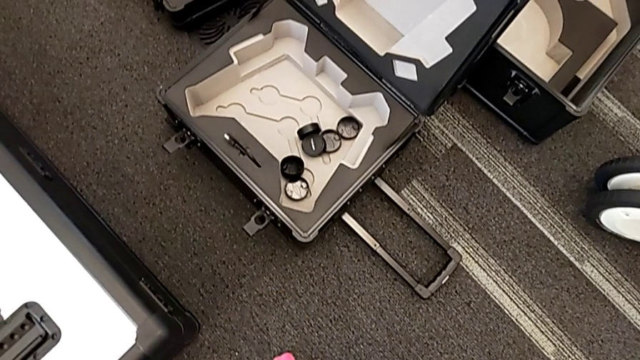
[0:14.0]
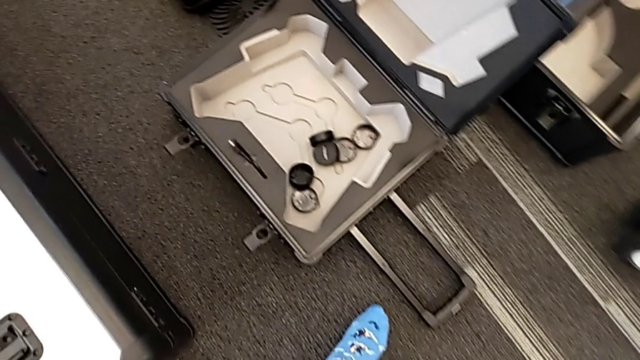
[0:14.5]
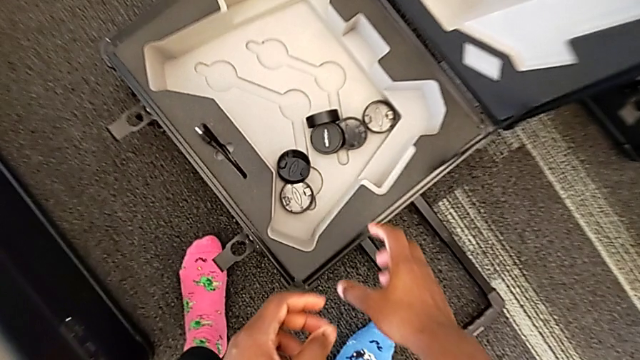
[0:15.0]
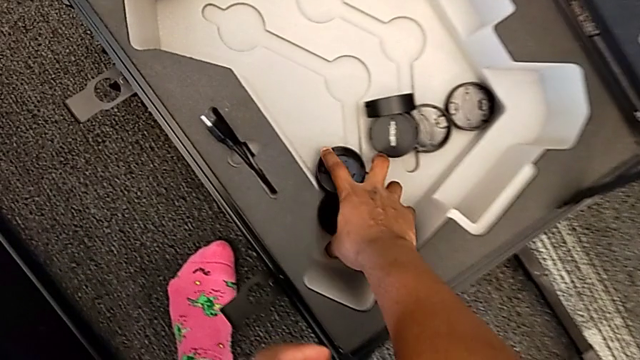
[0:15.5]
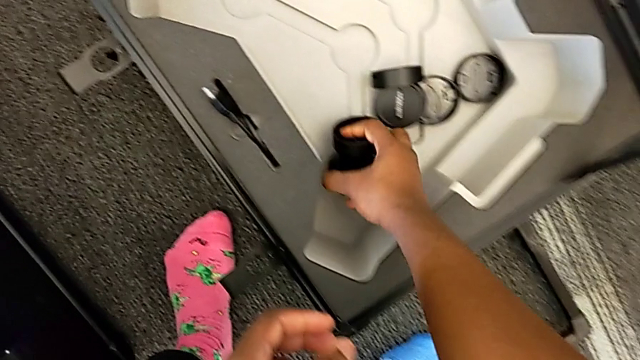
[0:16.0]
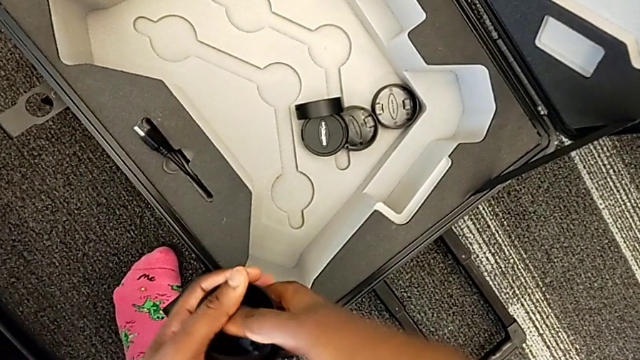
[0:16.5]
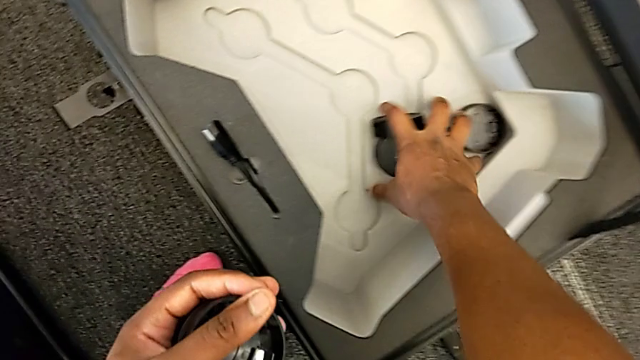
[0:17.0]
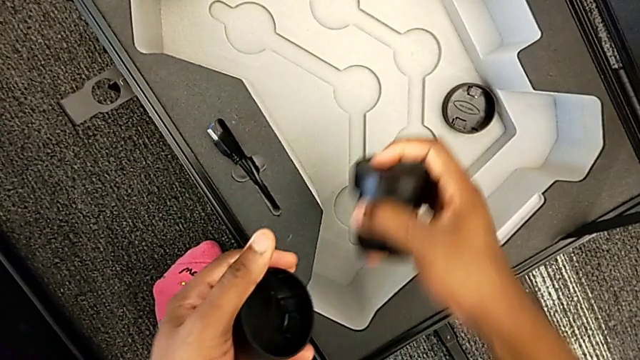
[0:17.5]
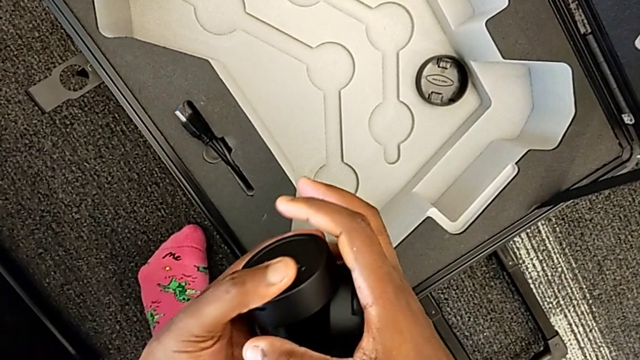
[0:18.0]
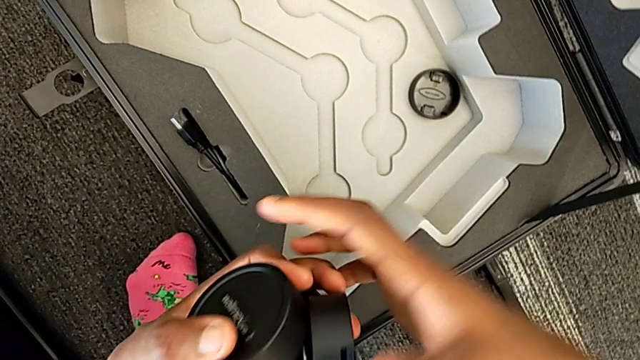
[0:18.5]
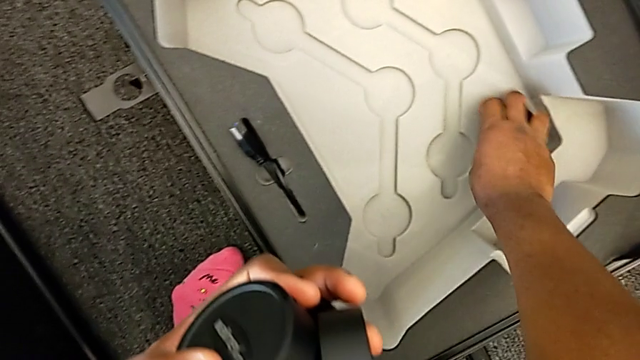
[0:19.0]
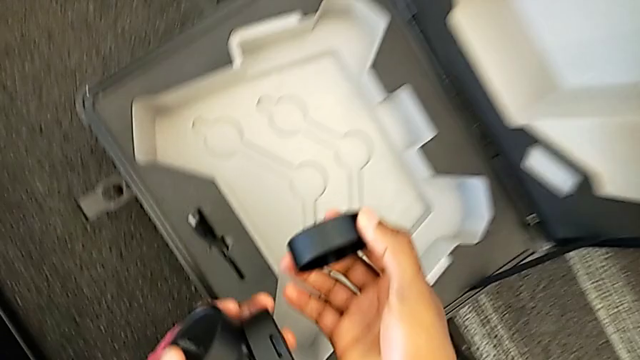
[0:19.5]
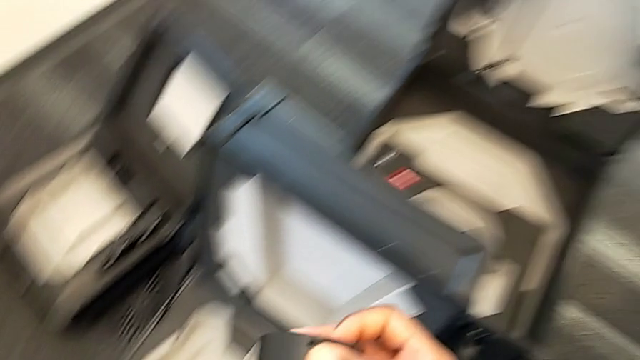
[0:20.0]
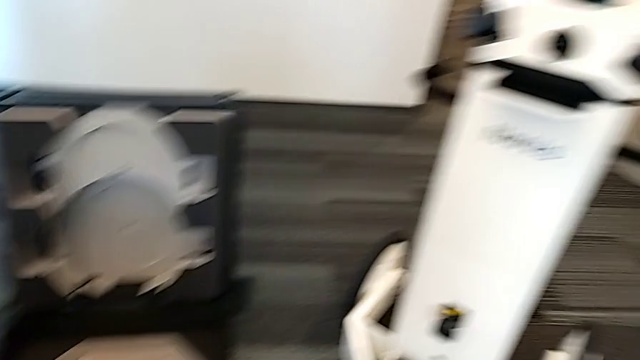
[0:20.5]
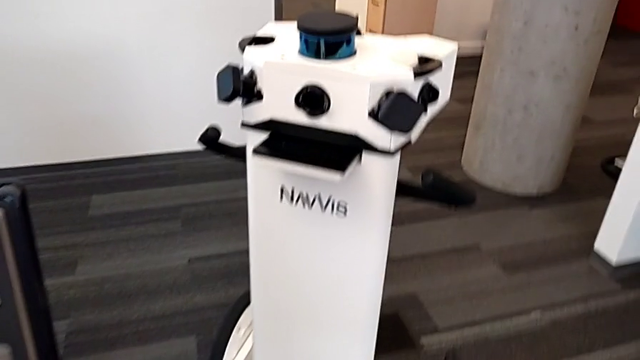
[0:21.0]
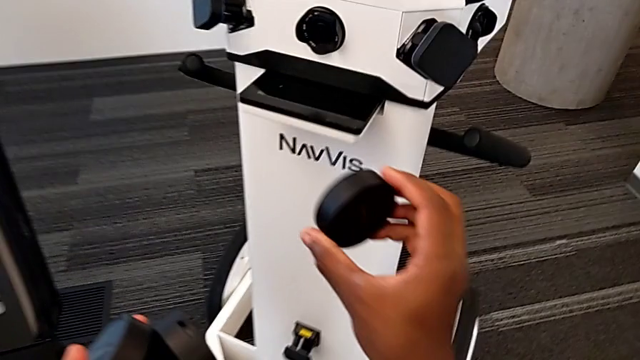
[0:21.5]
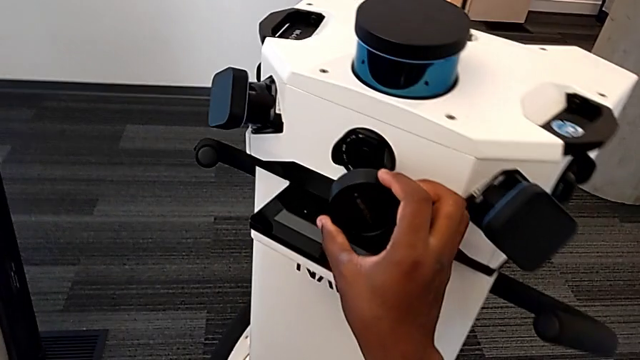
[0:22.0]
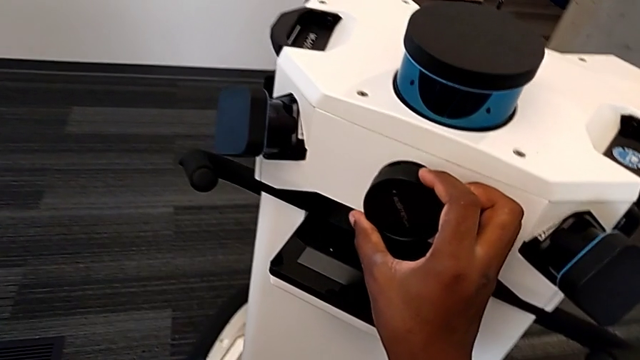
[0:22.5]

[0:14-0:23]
The camera wearer is attaching the lens cover to the camera. They grab the lens twice and lift it.

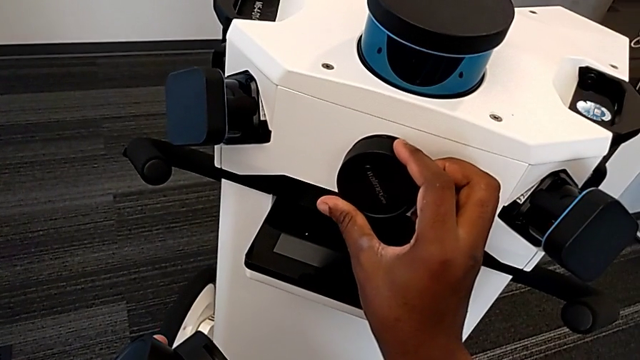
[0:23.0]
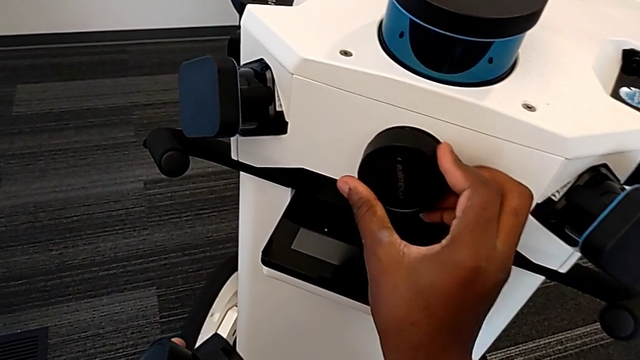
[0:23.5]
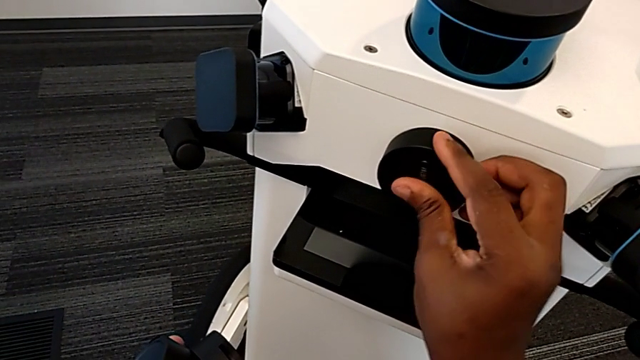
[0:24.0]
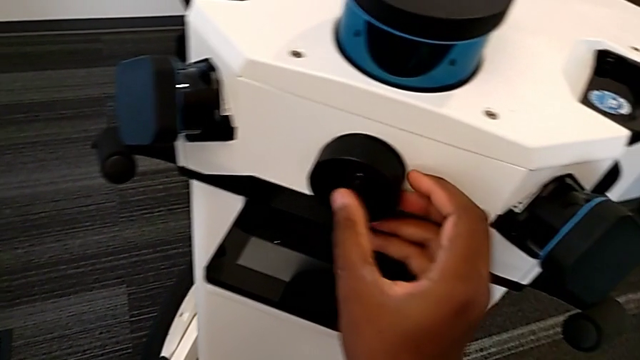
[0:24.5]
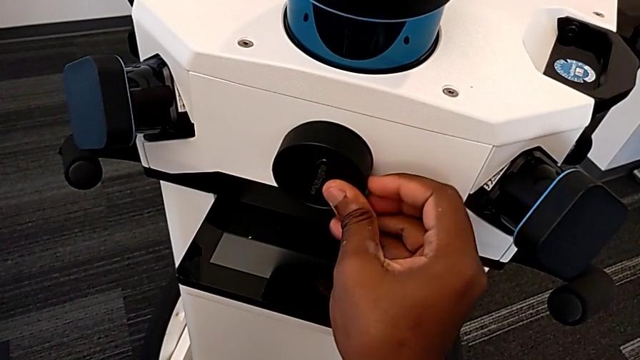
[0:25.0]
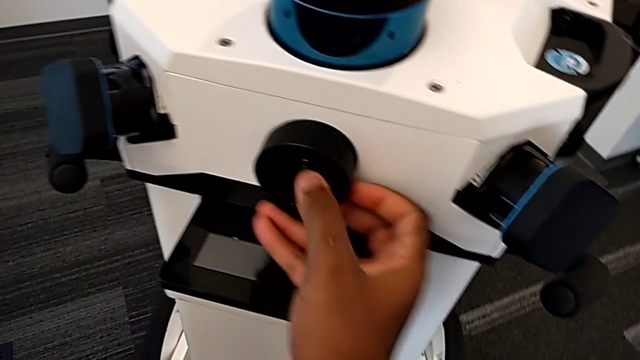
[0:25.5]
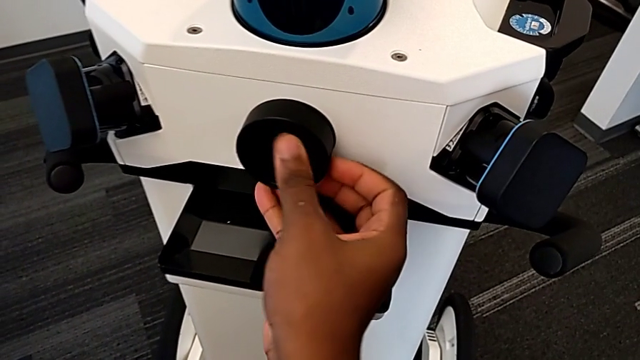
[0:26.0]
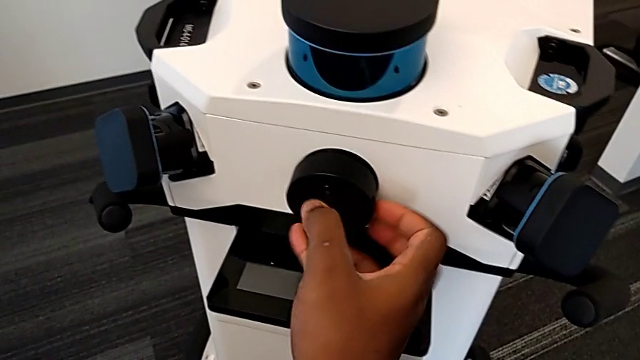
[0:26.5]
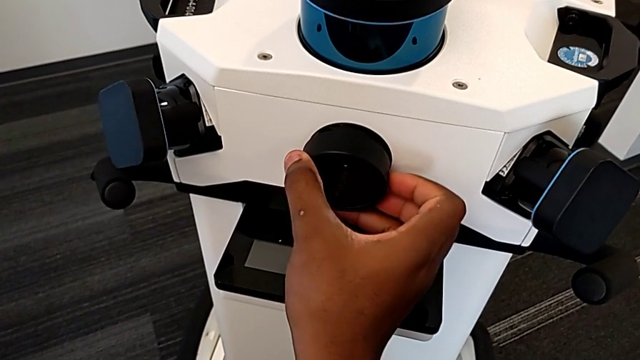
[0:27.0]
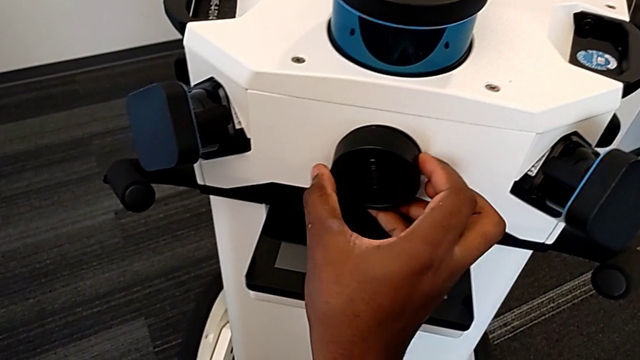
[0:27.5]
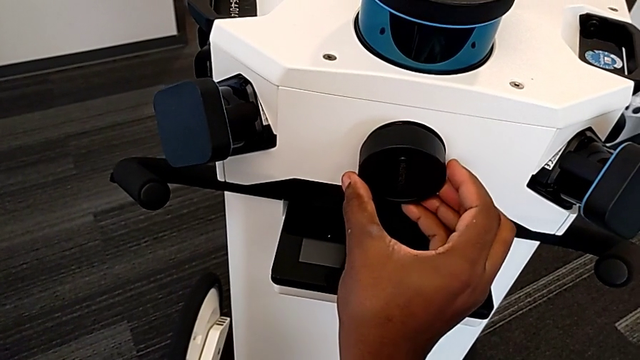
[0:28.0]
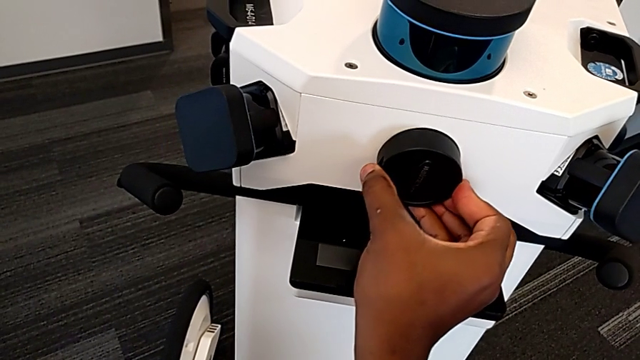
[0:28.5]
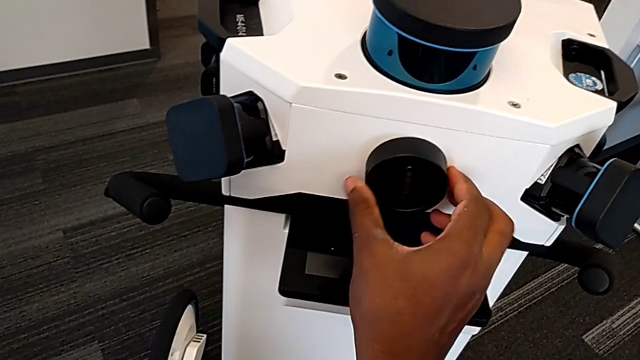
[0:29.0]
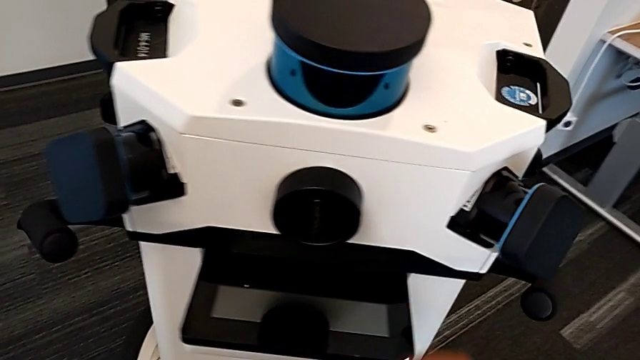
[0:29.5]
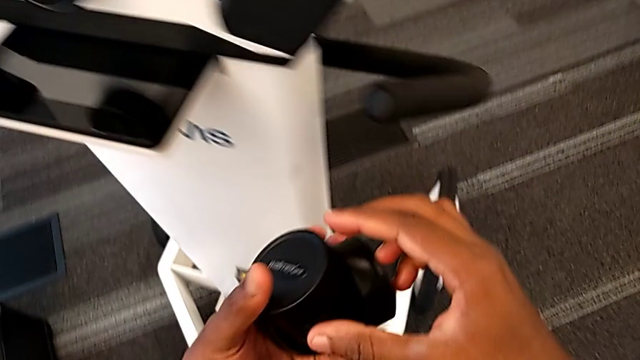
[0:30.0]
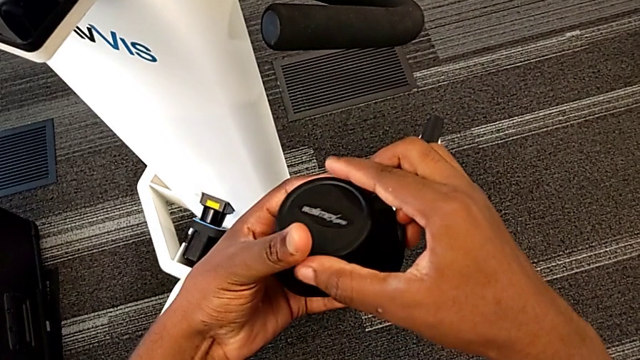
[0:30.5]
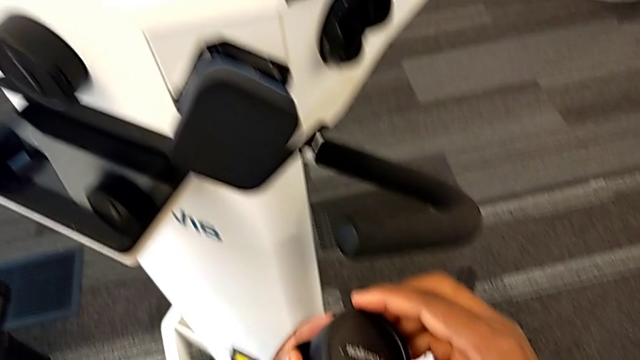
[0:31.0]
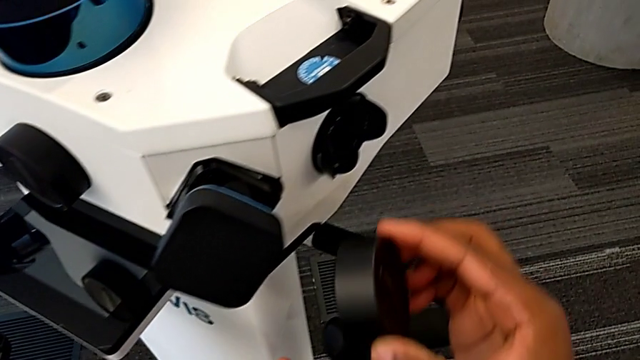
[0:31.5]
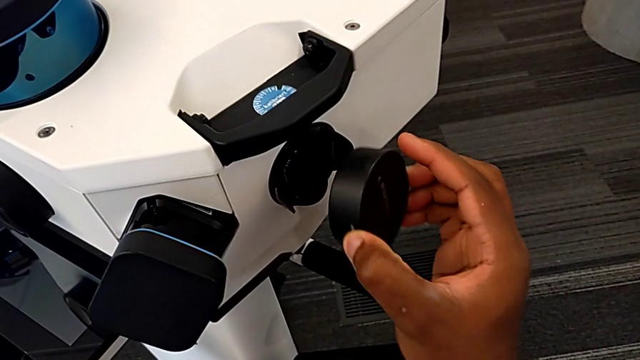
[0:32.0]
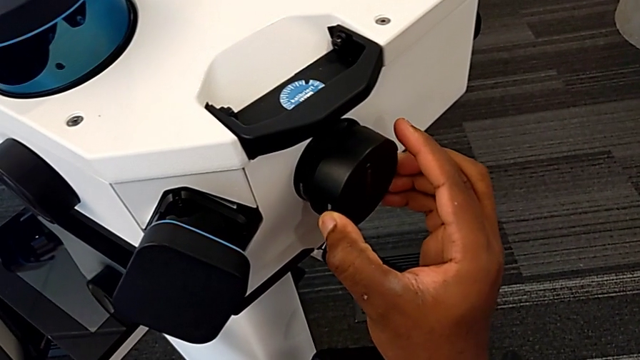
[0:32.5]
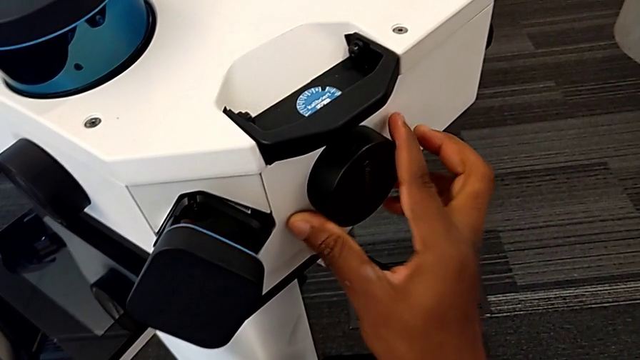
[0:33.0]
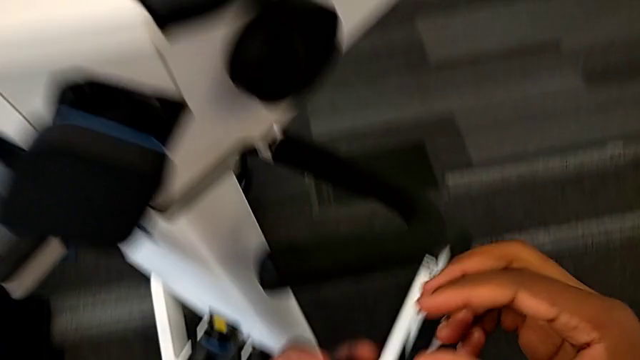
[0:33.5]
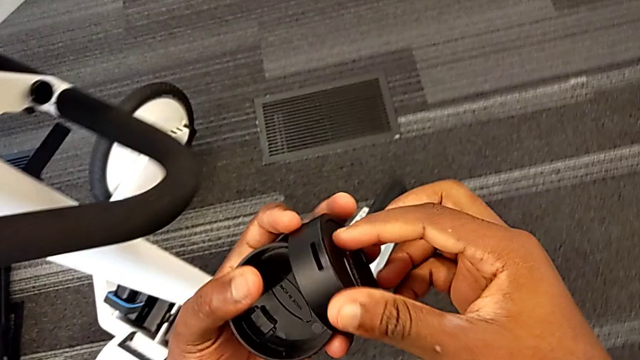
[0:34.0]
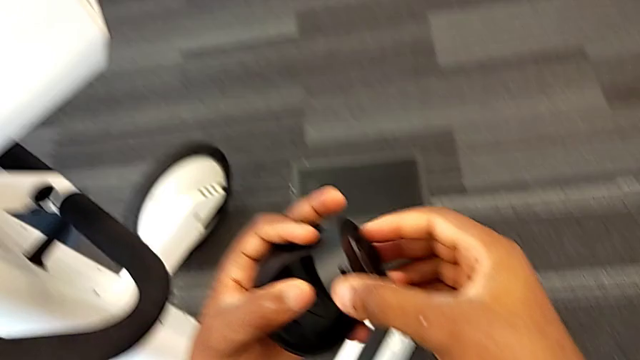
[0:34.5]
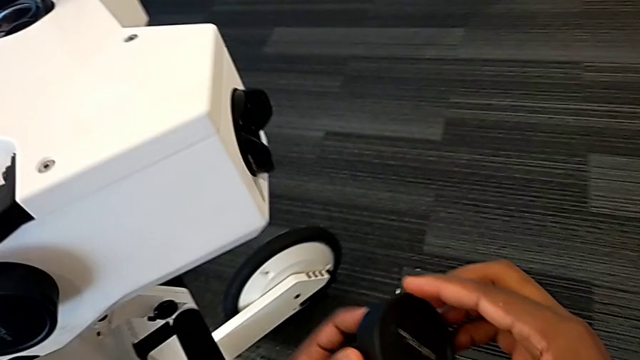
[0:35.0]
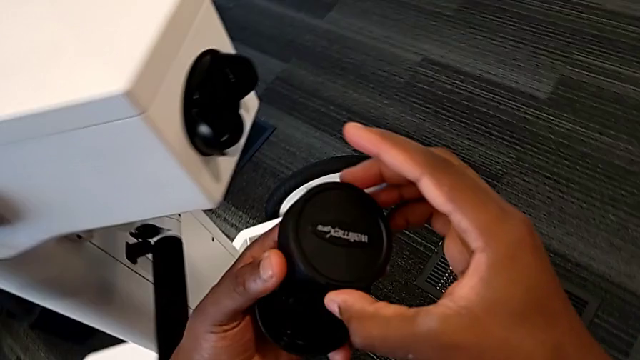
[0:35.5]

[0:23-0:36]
The camera wearer is attaching the lens cover to the camera. They keep inserting the first lens, grab the second lens, insert it and grab the third lens caps.
